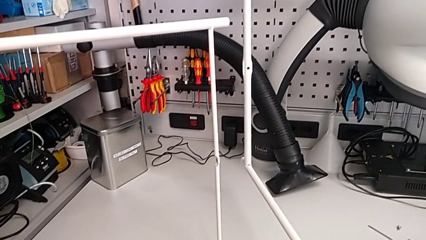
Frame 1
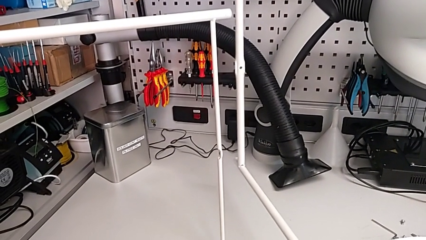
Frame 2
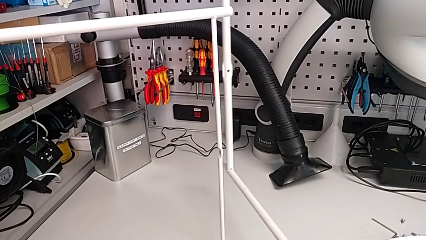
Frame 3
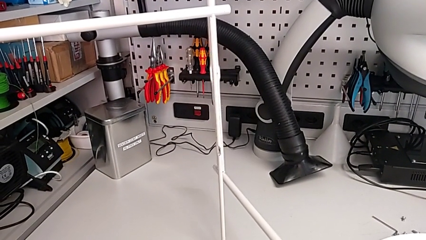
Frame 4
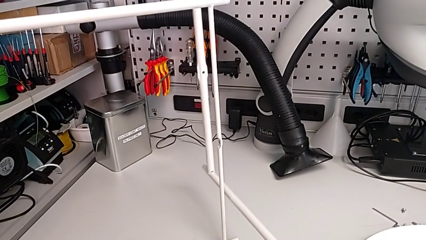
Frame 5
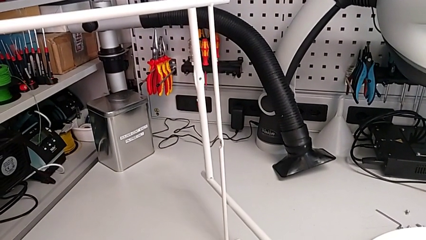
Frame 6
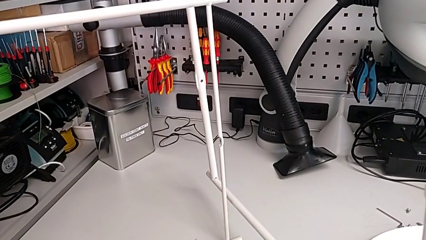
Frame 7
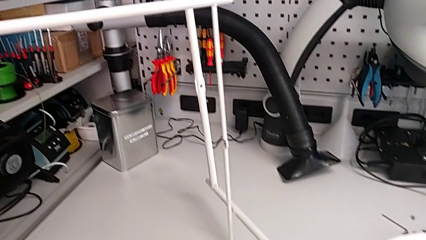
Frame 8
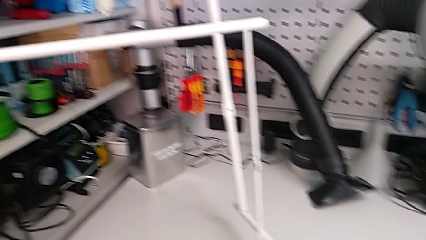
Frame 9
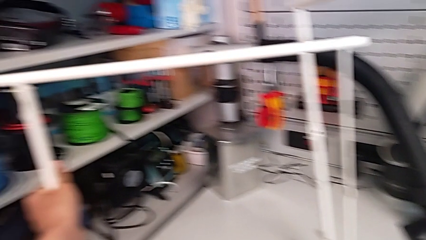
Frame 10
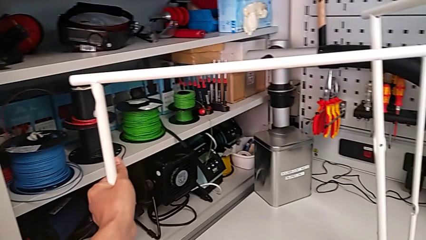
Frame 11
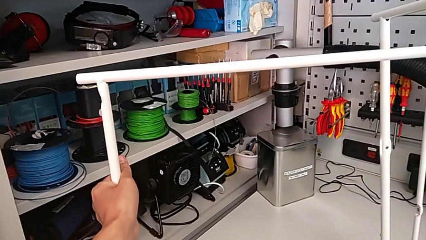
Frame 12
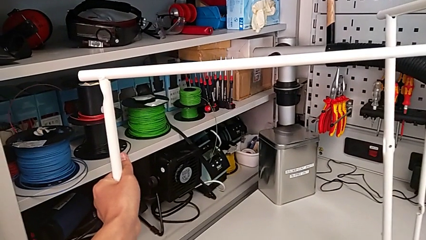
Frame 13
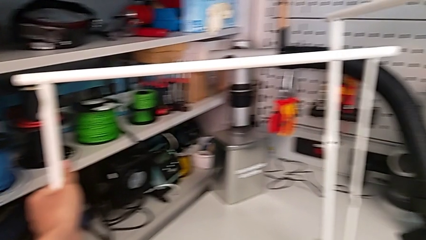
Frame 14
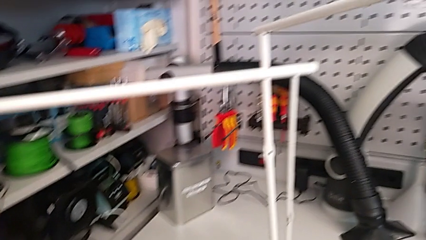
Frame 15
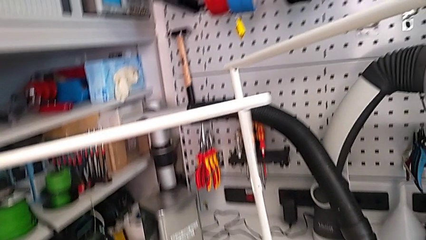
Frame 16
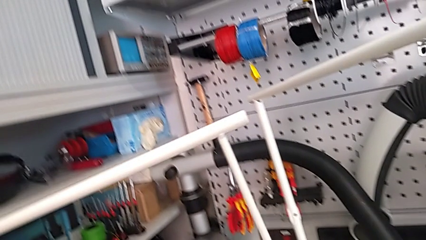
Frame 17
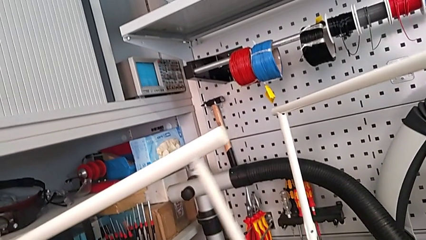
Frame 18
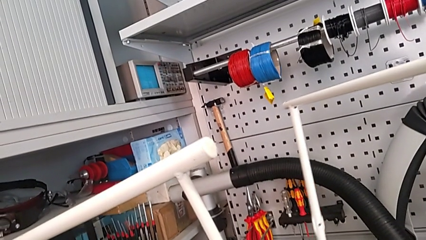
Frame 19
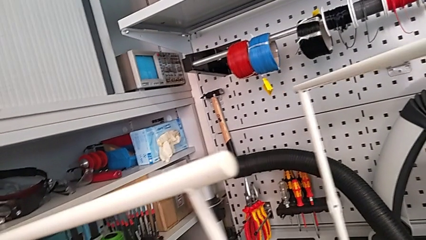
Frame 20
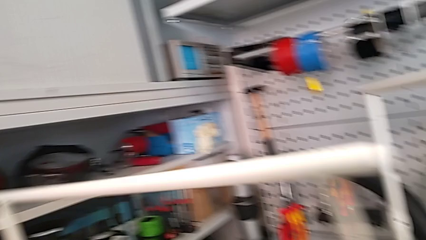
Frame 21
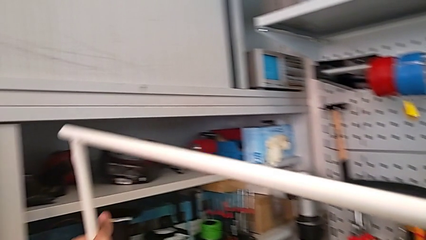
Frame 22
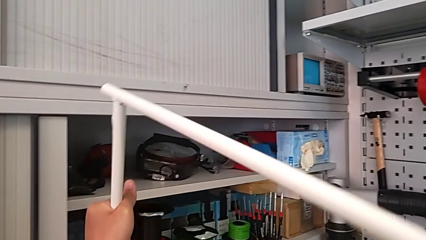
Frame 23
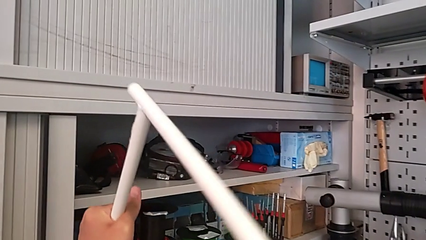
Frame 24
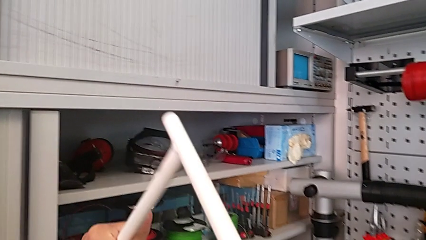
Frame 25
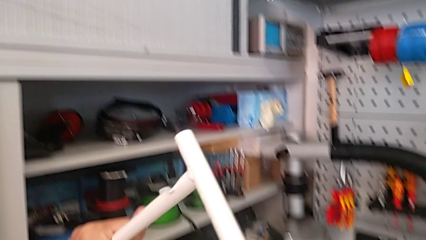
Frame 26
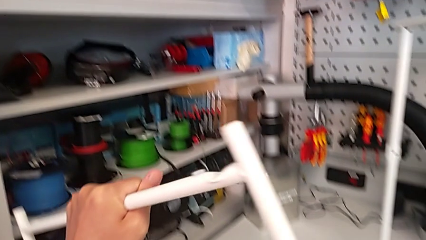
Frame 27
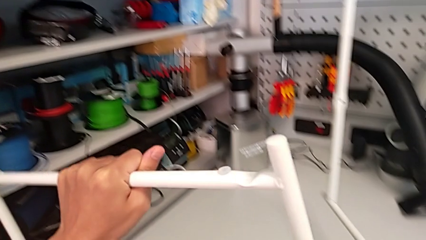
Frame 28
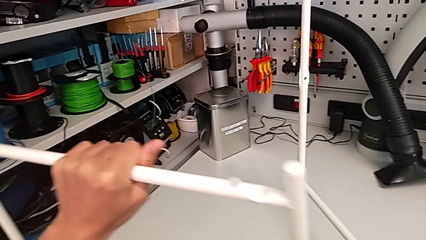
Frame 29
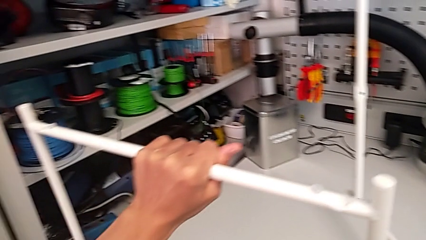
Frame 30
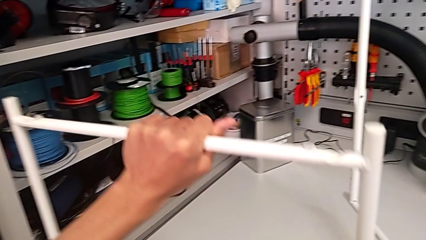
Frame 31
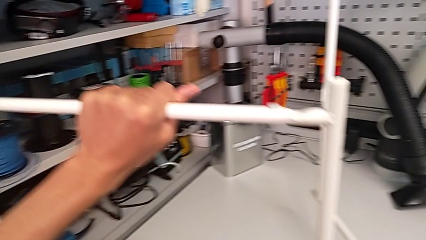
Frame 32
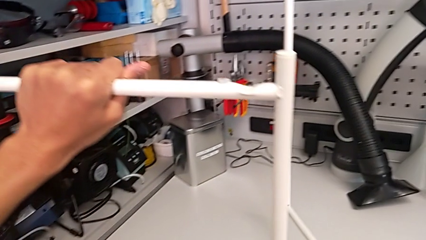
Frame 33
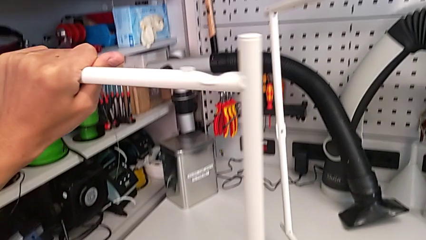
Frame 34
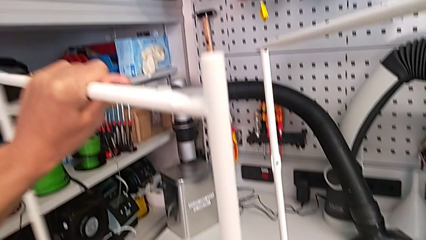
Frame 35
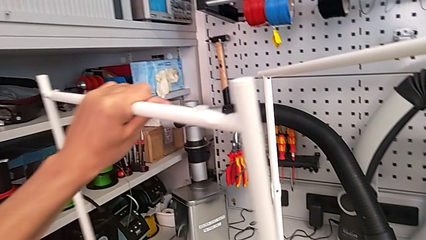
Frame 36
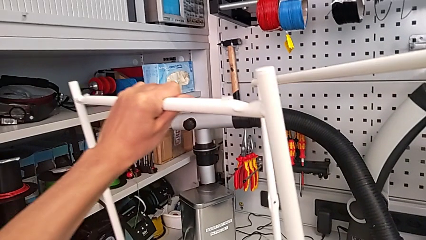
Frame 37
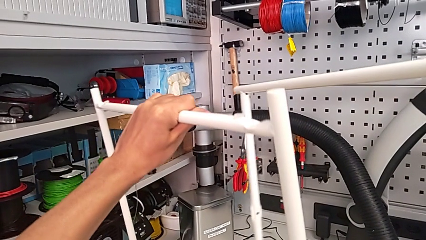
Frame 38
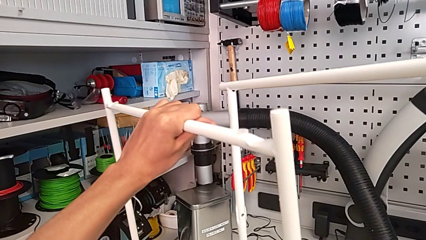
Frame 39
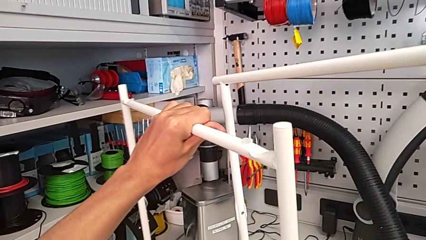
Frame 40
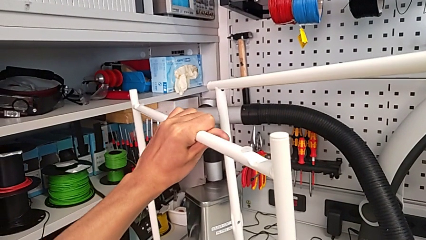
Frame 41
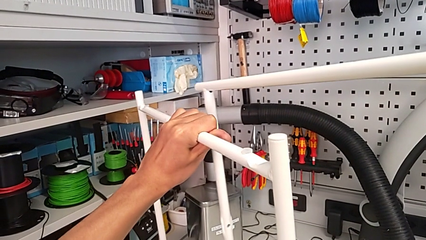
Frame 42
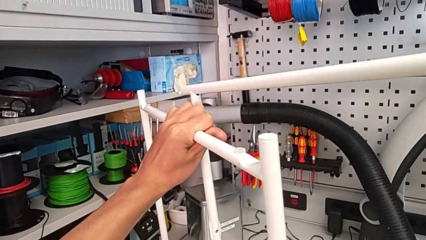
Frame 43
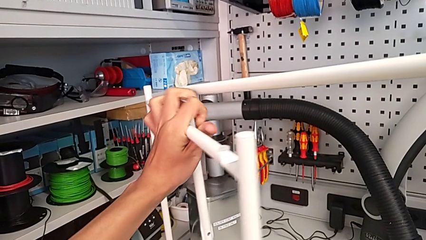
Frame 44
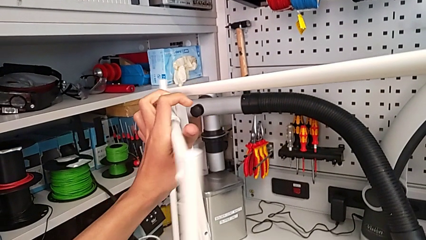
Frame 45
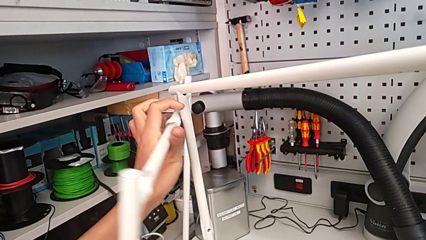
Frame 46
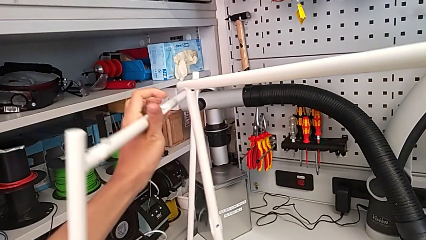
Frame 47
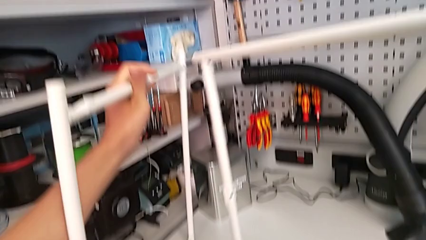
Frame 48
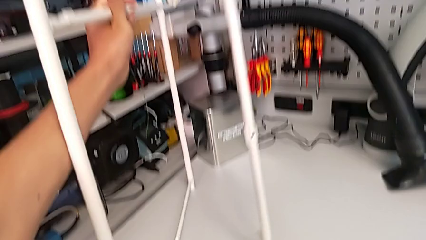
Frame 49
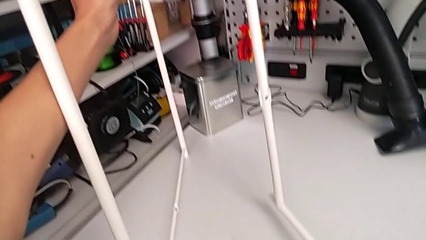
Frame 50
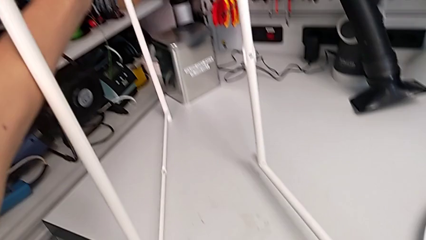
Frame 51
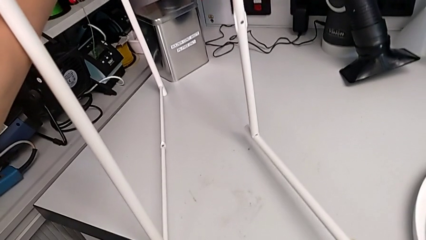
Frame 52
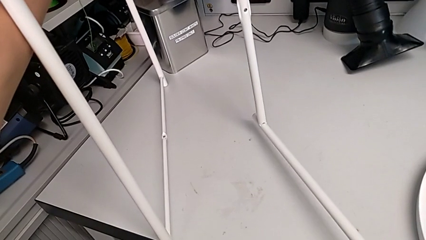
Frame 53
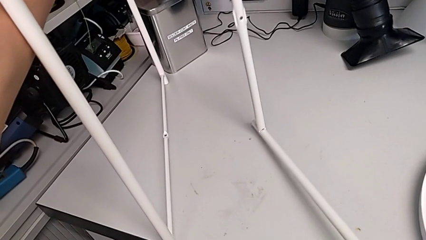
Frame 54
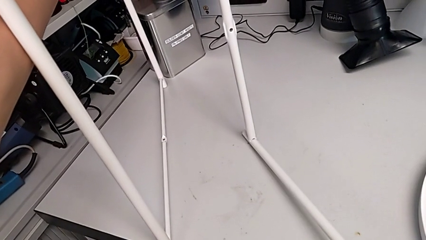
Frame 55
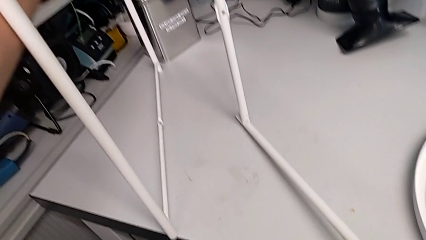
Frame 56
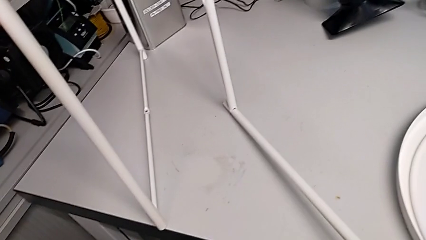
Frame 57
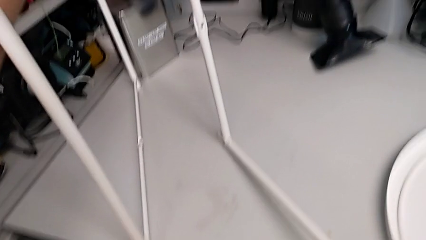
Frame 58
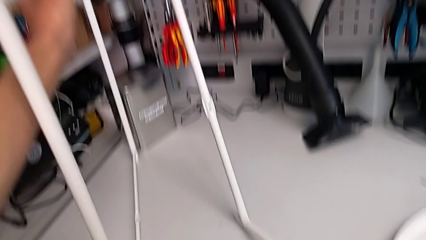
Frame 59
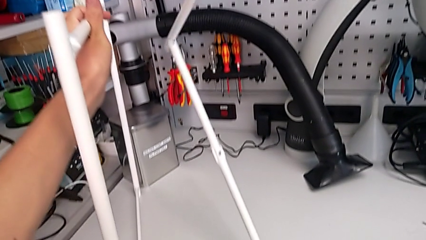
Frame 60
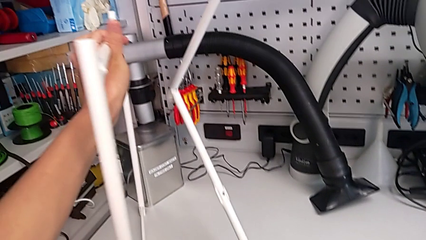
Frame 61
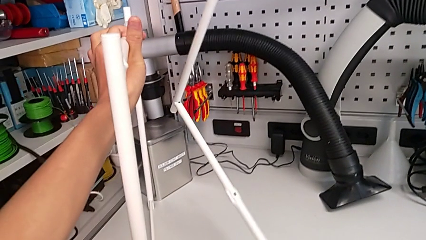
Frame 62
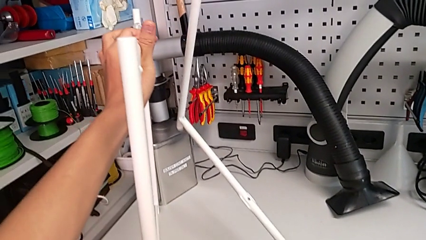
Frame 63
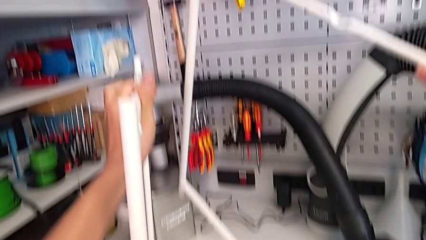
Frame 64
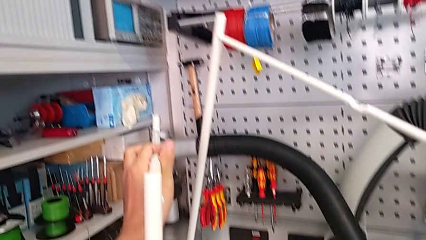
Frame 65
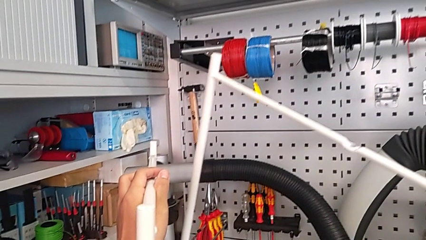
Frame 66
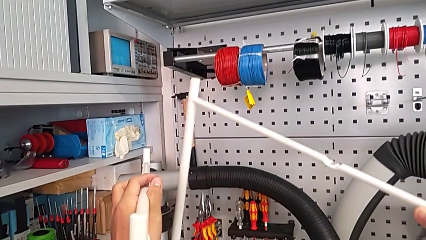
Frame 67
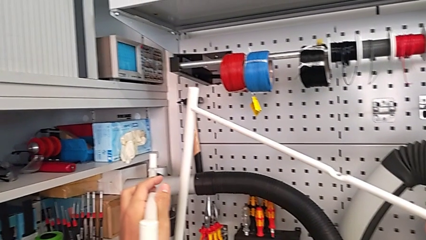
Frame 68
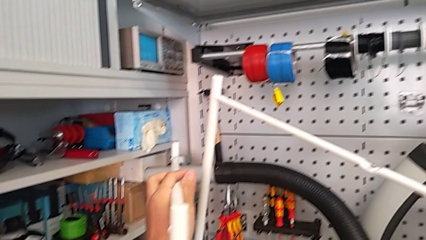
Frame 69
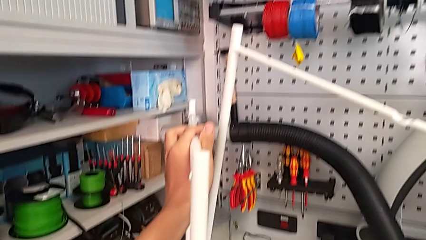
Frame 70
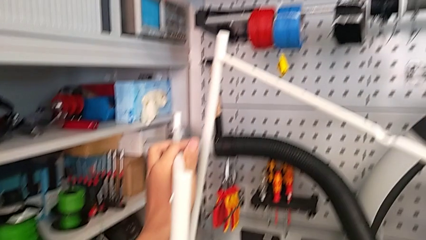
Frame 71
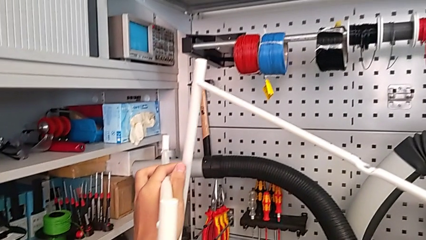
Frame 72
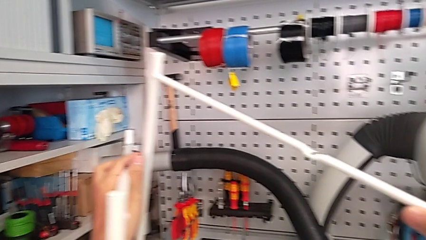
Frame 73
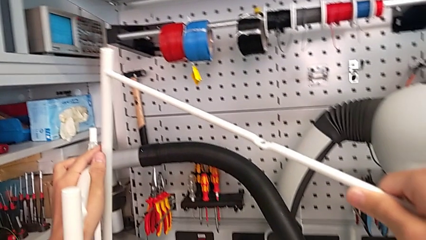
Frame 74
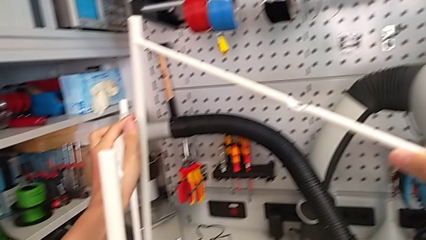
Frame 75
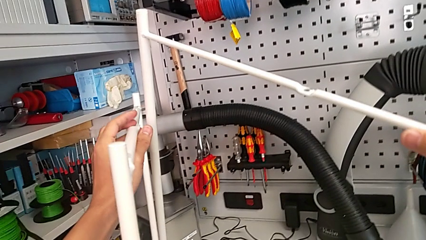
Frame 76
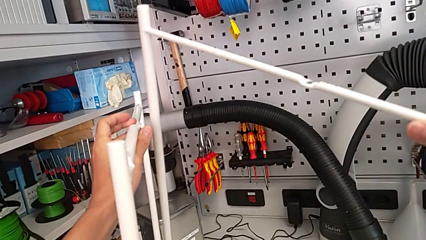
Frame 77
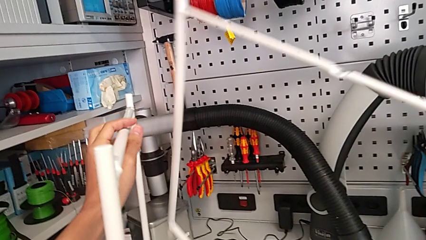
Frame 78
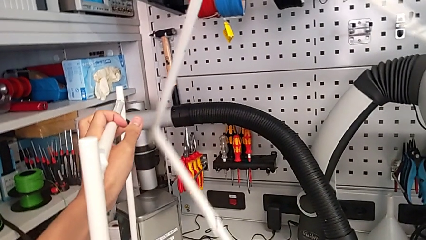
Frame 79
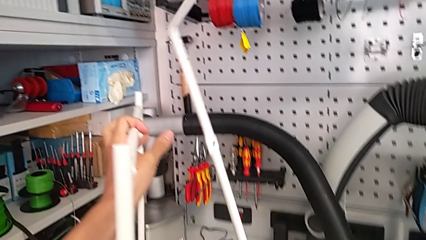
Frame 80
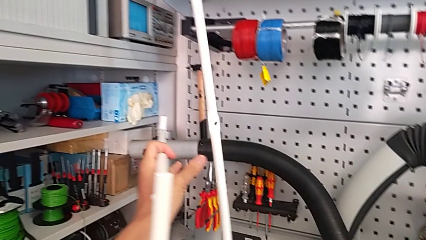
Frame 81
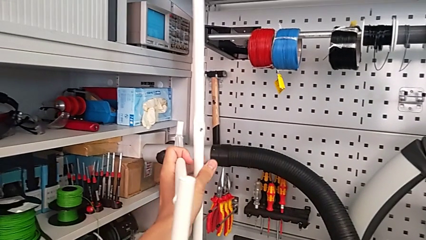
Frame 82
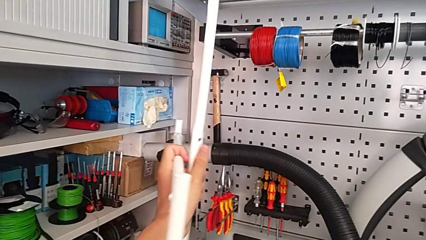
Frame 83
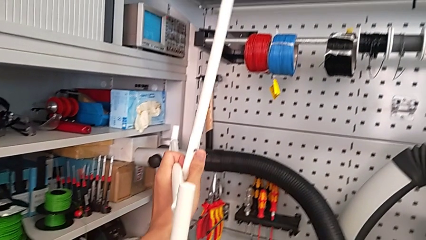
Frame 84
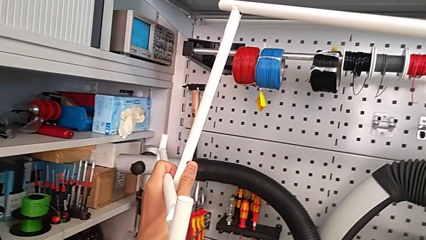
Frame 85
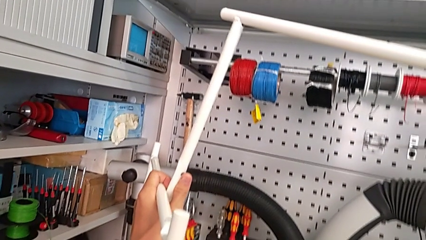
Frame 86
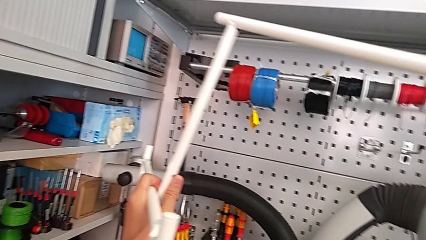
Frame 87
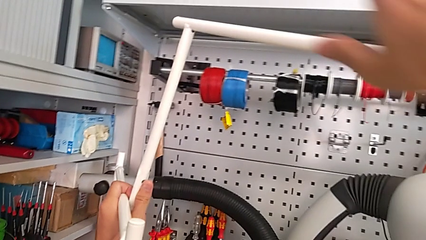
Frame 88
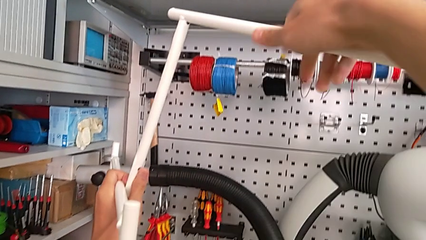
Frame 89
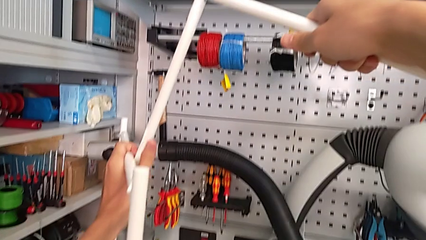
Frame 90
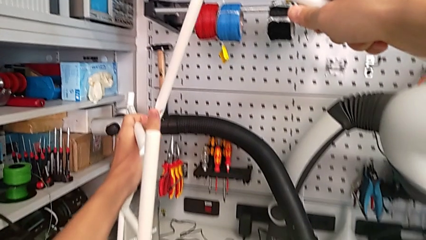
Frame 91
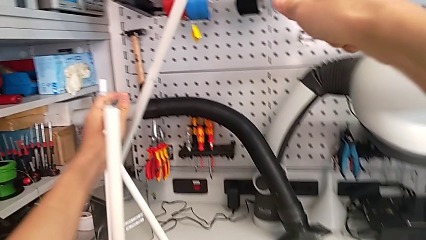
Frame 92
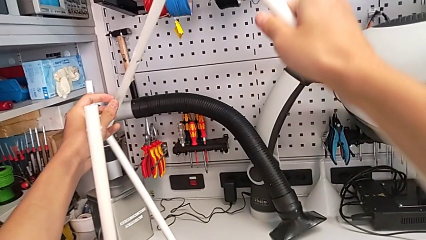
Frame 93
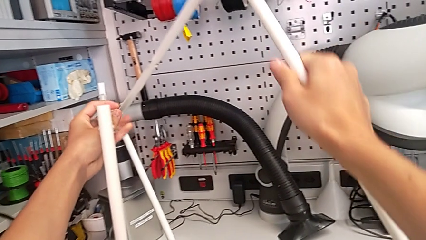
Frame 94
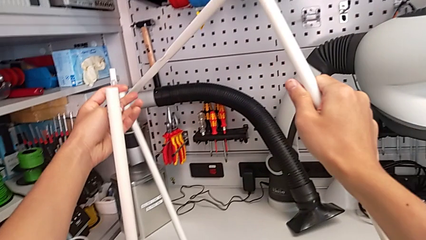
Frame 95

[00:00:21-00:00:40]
The camera wearer is assembling the table legs. They inspect the leg, rotate it, align it, inspect it, wrongly rotate it and rotate it twice.
